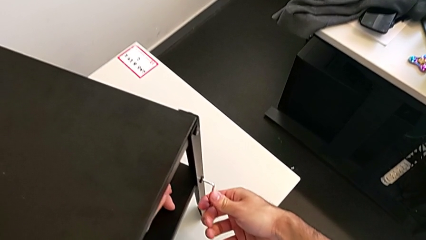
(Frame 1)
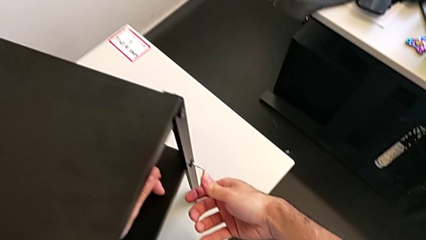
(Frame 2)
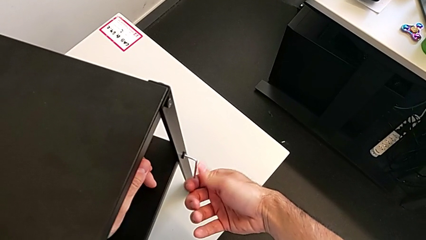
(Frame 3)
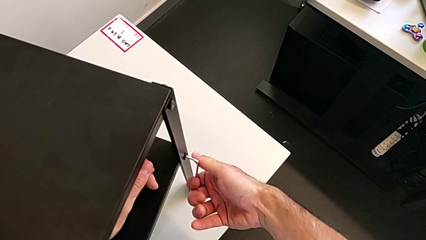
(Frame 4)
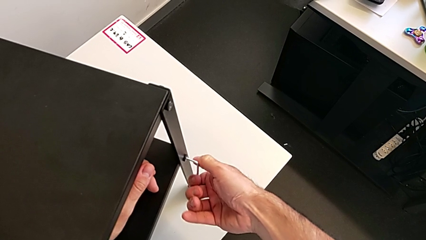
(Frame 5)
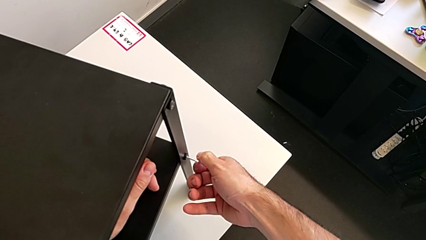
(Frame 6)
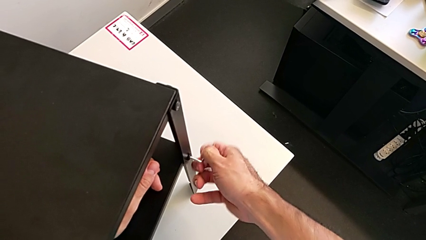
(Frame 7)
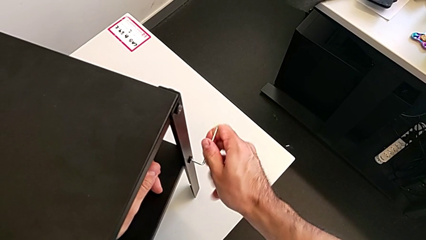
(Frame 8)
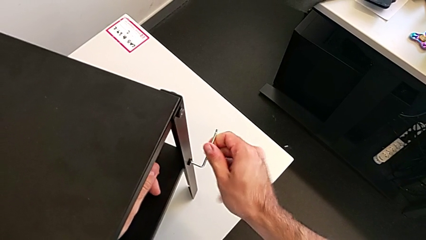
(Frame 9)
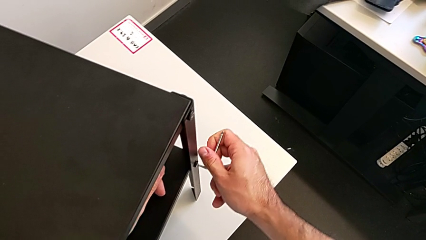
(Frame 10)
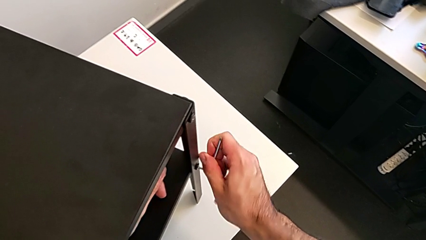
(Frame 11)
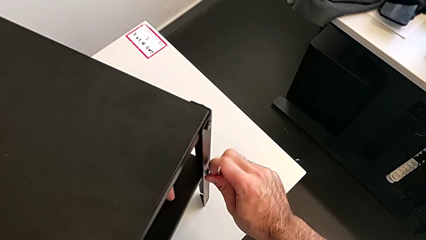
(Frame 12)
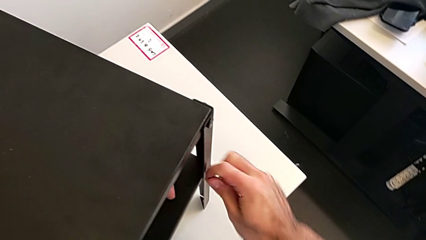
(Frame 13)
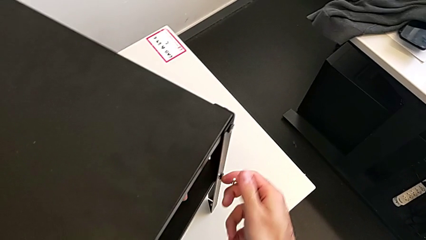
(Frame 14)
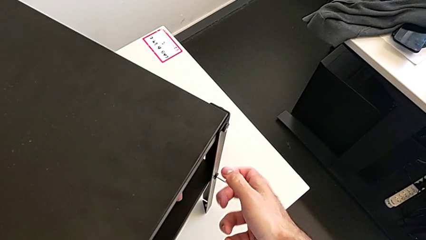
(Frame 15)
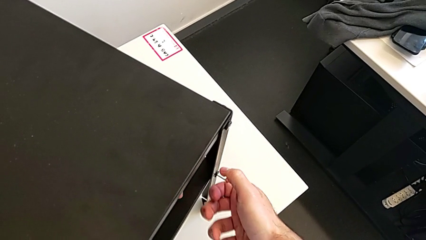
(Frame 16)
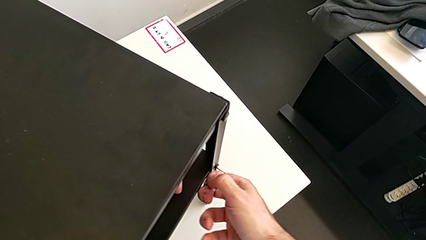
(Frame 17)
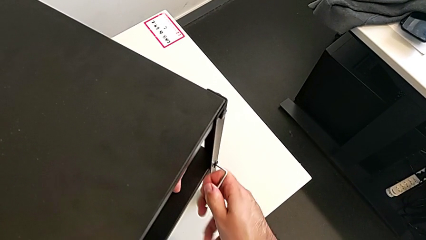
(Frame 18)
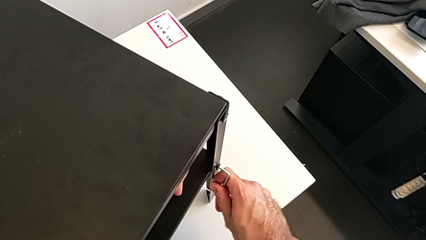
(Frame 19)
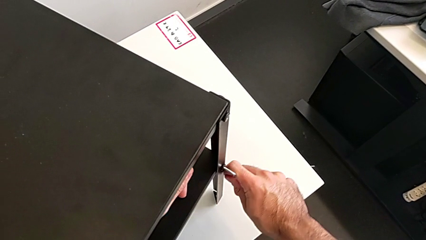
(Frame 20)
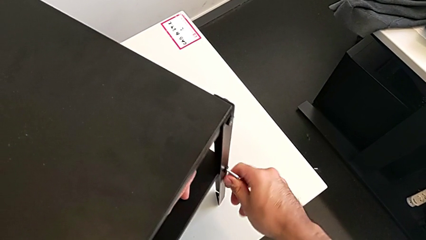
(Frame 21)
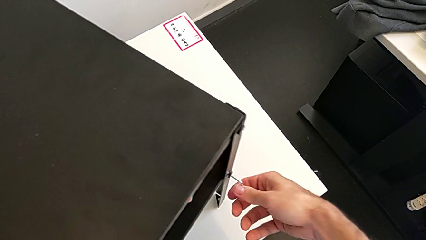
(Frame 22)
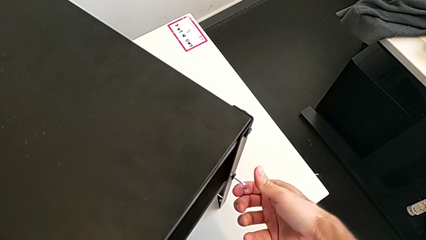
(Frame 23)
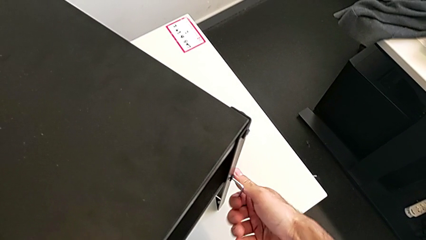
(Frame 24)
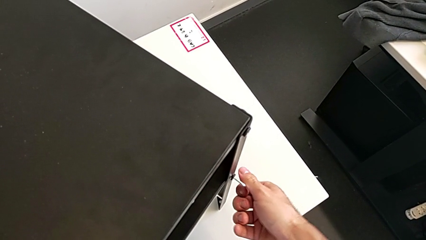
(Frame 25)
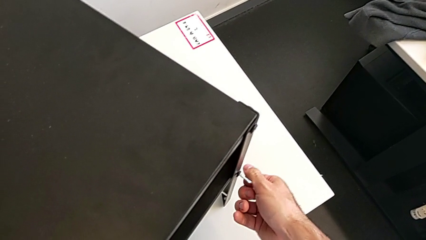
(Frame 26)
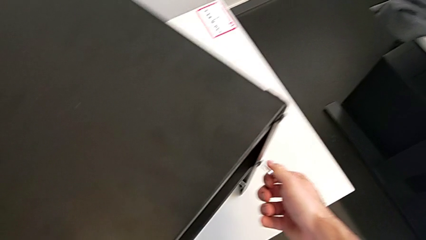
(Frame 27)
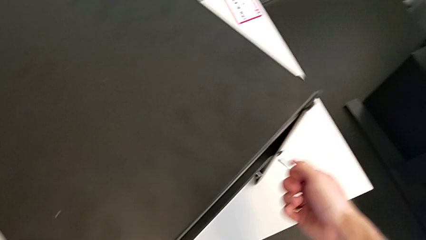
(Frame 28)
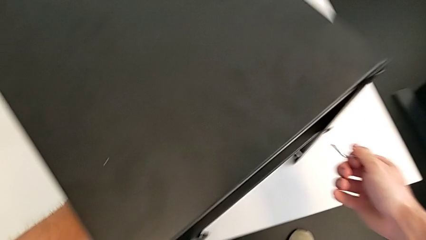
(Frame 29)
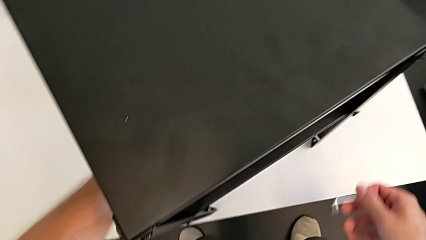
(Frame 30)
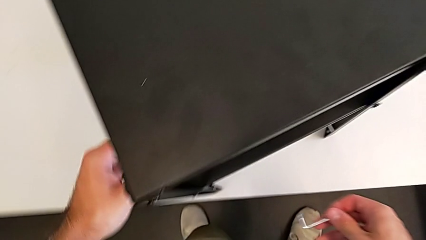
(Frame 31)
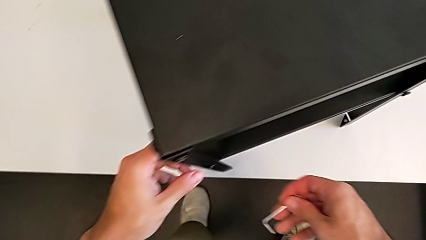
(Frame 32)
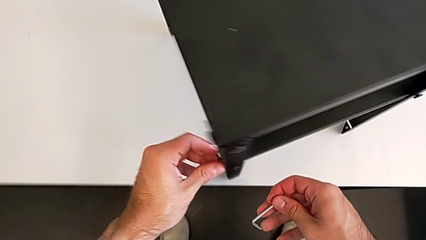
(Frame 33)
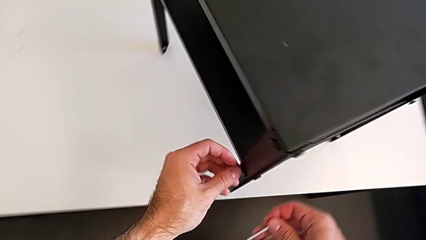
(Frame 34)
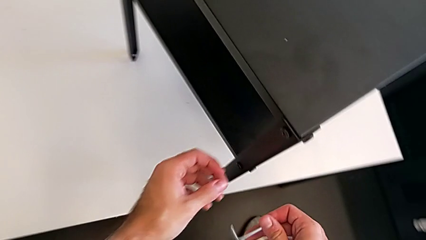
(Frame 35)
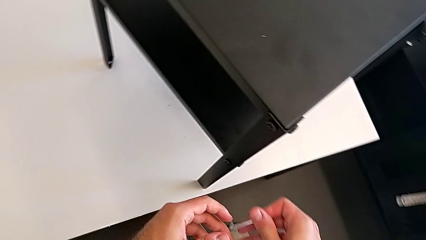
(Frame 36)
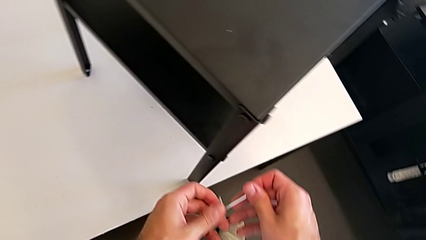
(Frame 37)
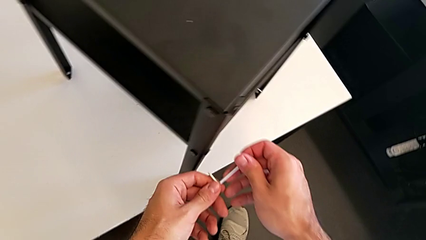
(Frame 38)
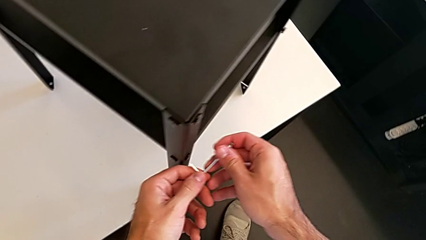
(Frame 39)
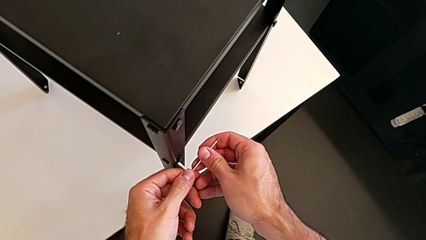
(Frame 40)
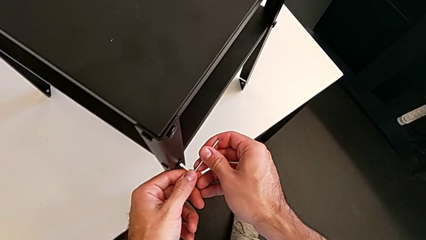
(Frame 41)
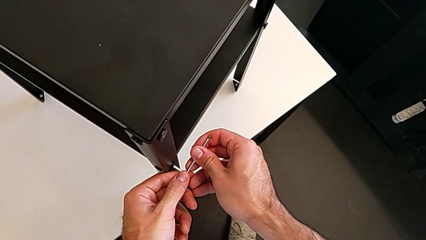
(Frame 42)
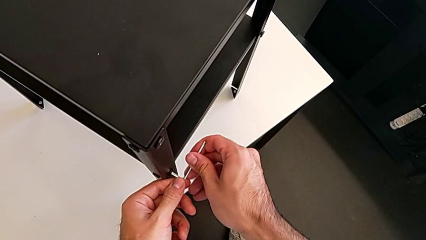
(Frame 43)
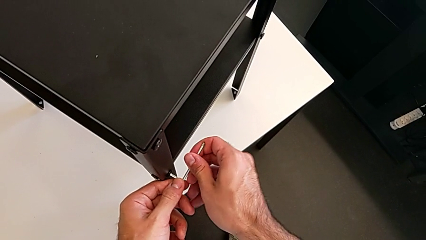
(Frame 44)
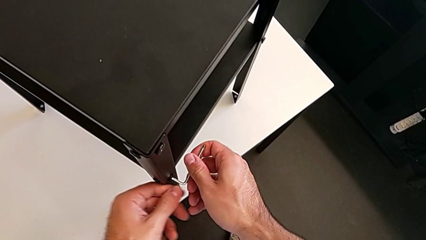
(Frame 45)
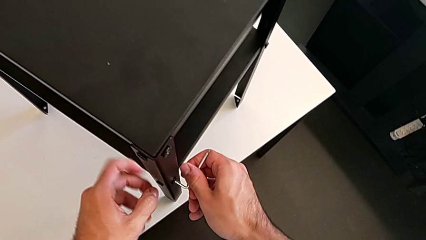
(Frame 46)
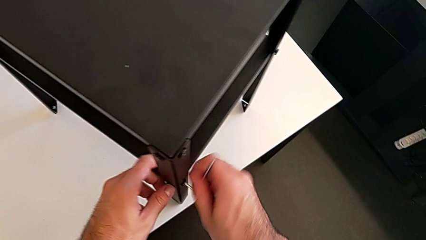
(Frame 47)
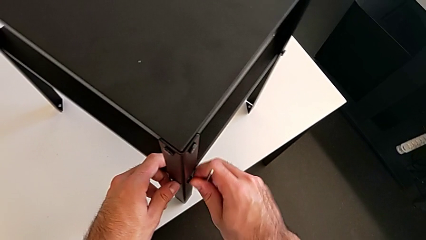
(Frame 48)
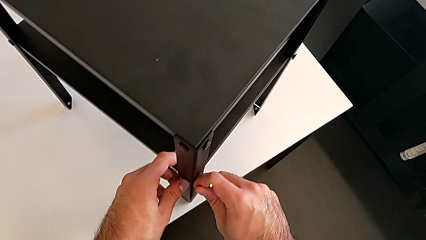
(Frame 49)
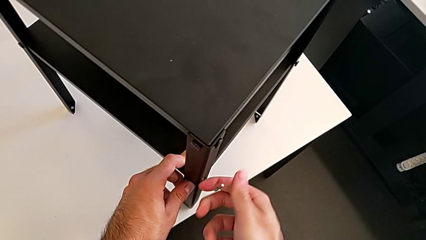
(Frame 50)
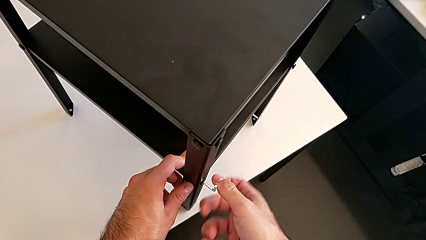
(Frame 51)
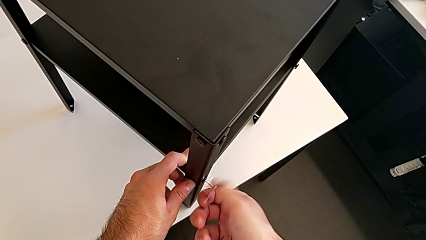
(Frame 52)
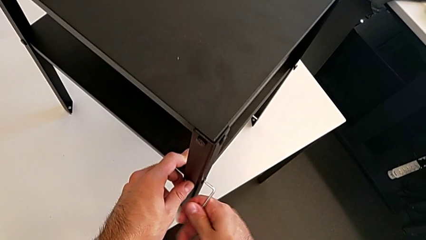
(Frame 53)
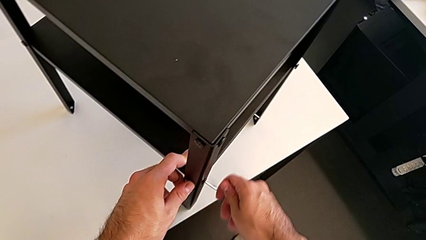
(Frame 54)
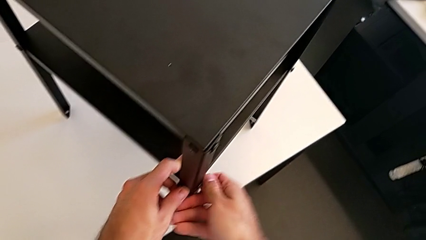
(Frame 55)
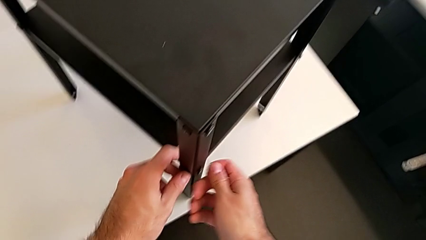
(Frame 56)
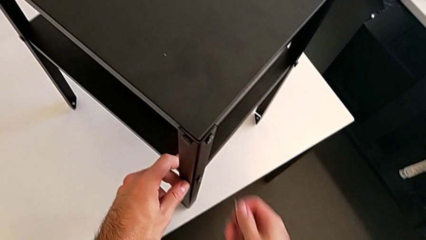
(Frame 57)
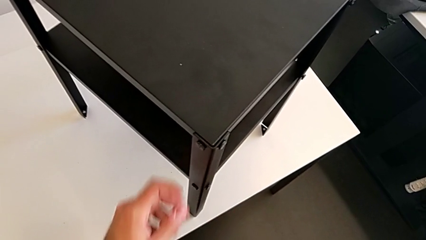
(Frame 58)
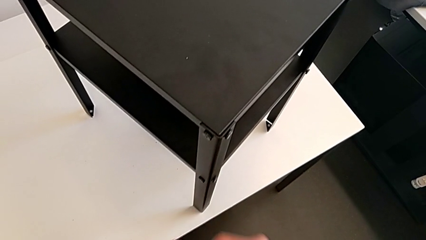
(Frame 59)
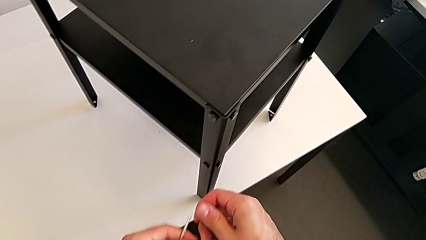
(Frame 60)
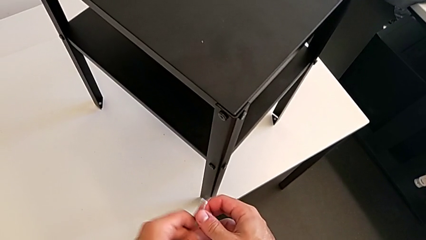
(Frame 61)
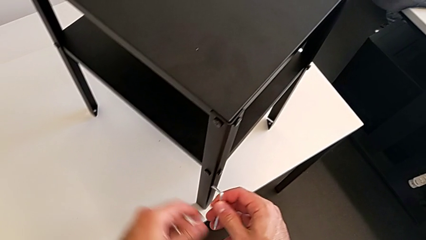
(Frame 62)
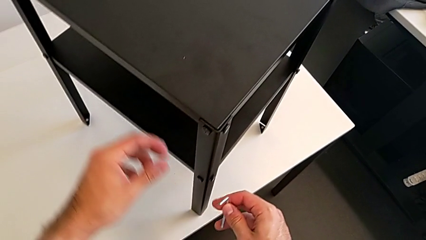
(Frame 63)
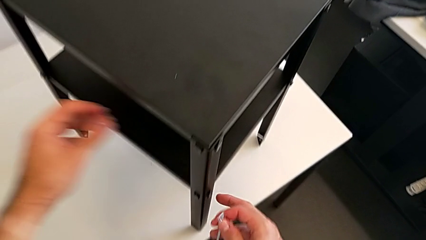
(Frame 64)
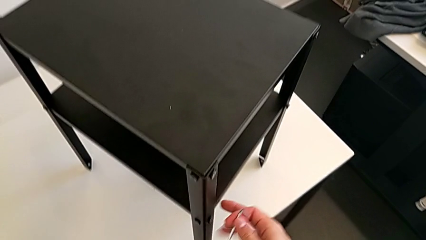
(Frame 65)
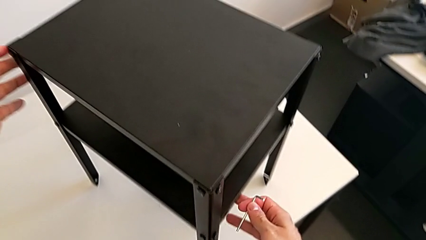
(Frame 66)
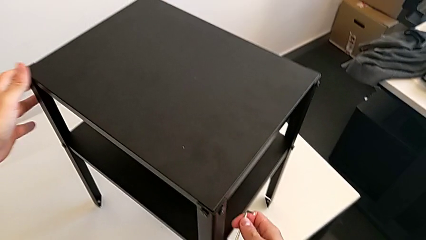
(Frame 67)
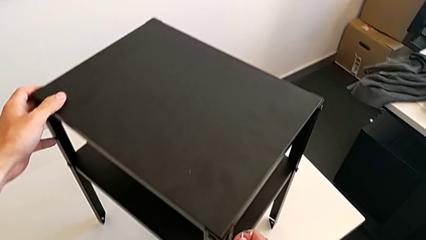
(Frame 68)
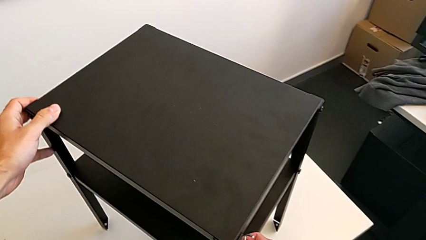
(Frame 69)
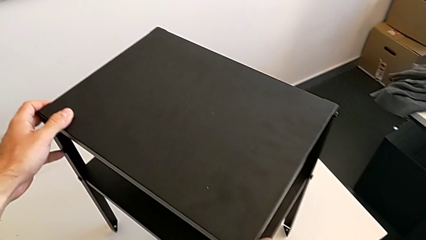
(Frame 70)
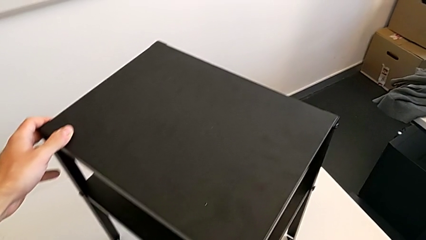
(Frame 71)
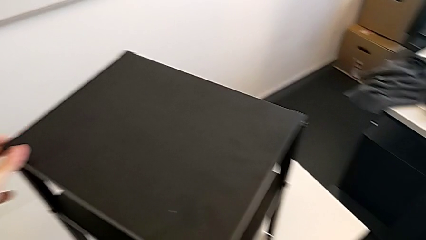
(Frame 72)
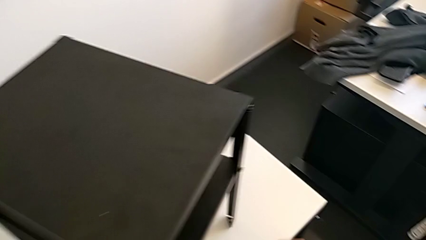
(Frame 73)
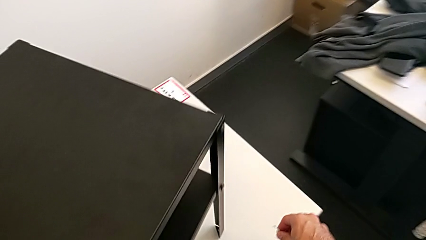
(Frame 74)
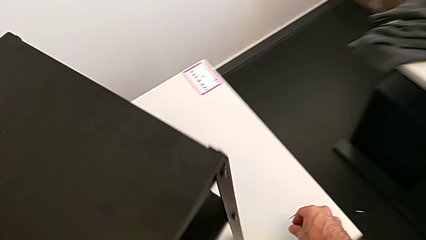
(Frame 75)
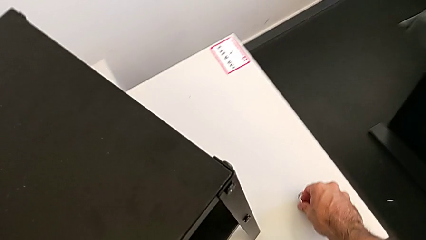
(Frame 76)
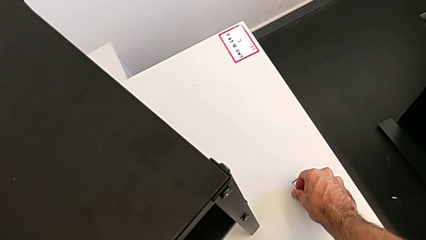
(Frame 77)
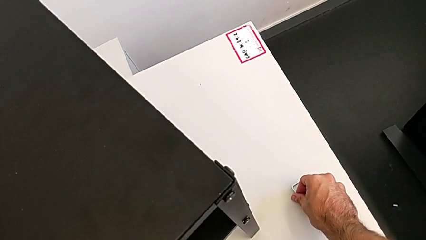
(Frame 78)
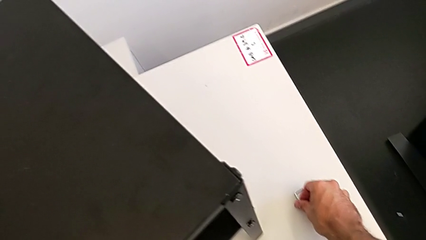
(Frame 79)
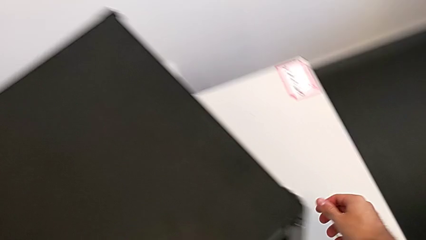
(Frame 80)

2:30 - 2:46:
The camera wearer is unscrewing the bottom shelf. They keep unscrewing the hex socket head, withdraw the Allen wrench, insert it, unscrew the hex socket head, wrongly drop the Allen wrench, getting stuck when disassembling the furniture, grab it, grab the nightstand and place the Allen wrench.
